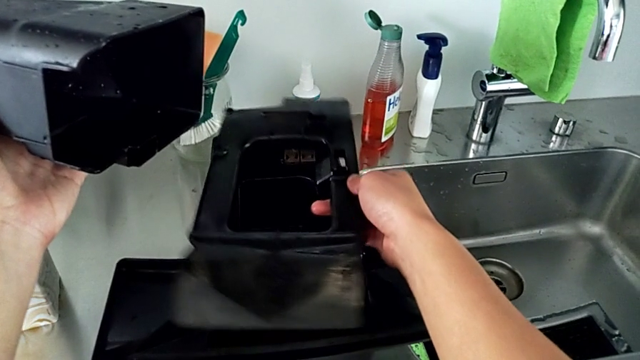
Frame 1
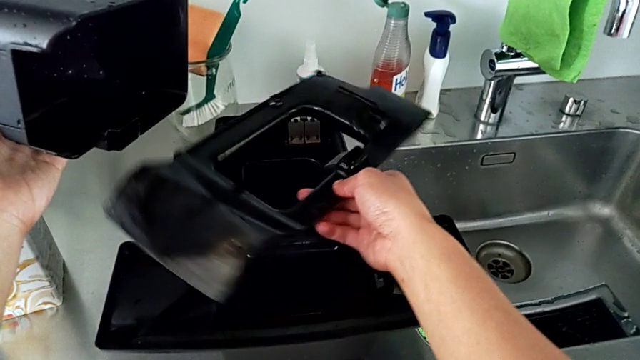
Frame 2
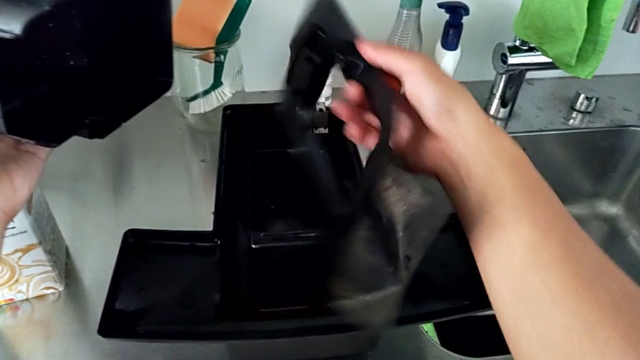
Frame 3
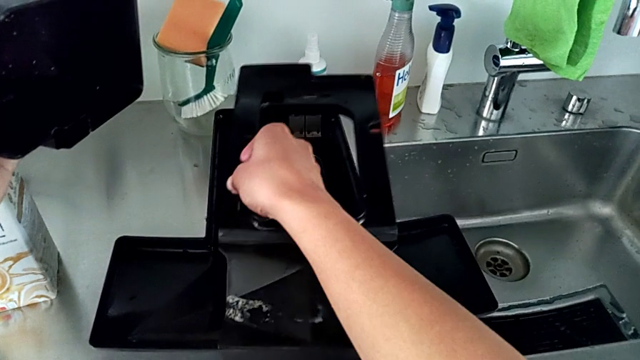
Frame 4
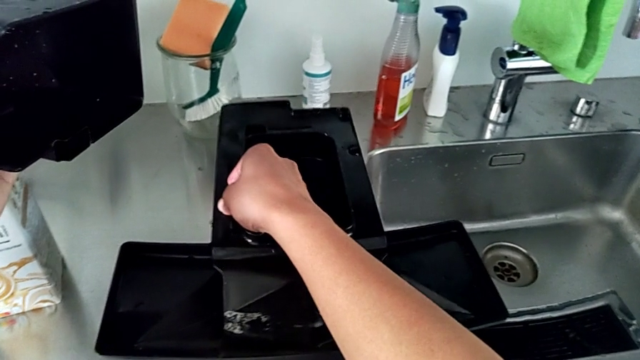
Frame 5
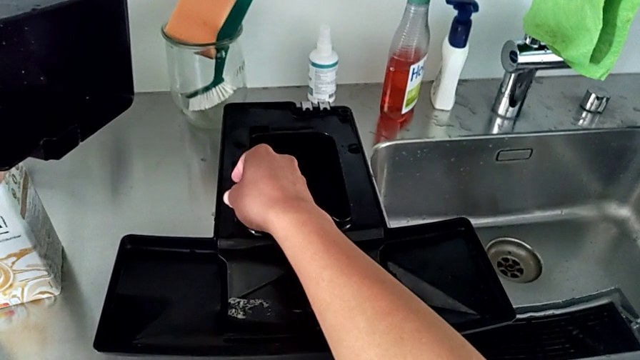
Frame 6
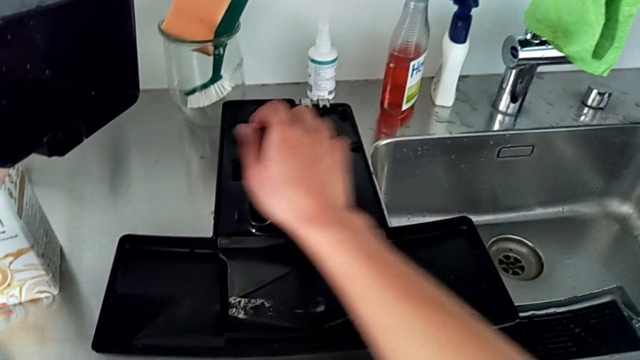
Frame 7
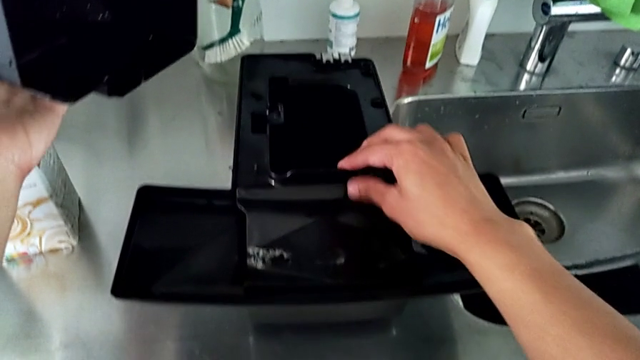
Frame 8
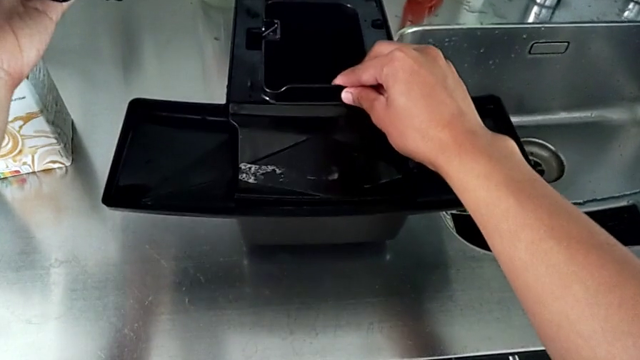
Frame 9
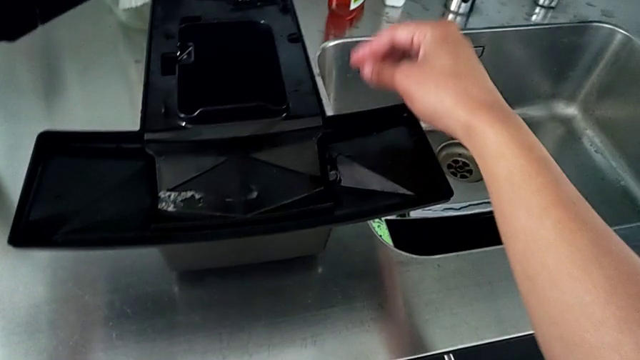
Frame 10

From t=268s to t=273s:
The camera wearer is assembling the drip tray cover. They keep wrongly flipping the black drip tray, repeatedly mistaking the right side of the cover.

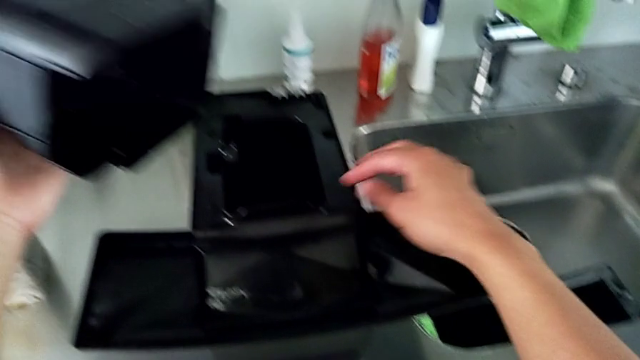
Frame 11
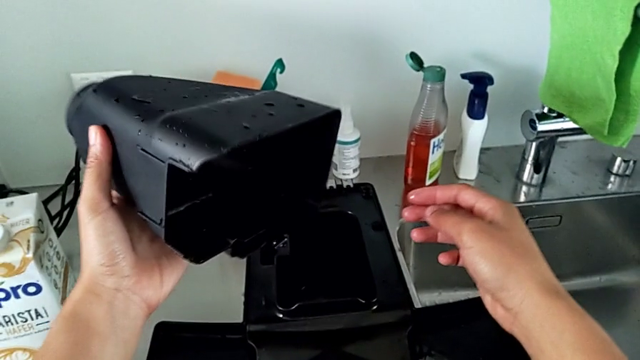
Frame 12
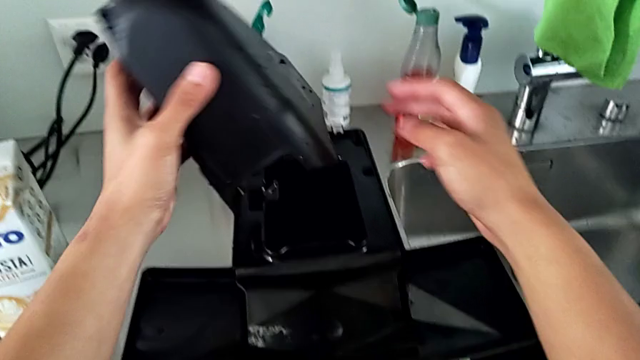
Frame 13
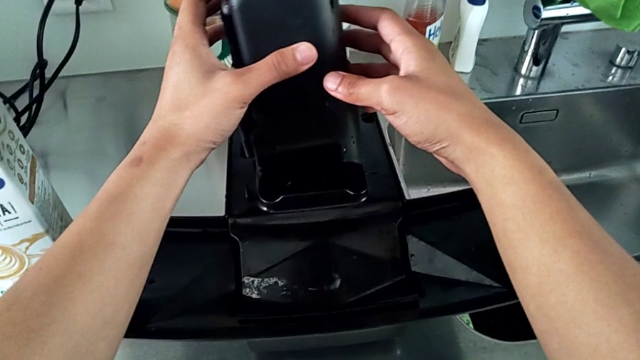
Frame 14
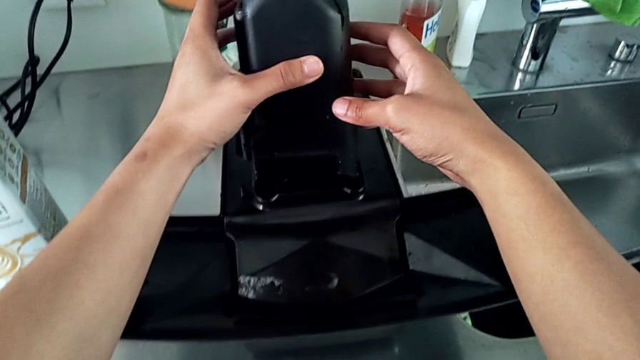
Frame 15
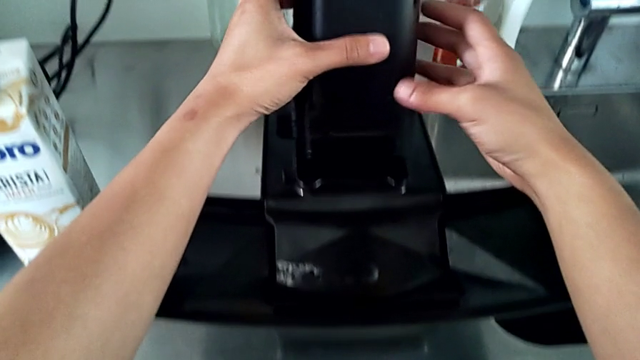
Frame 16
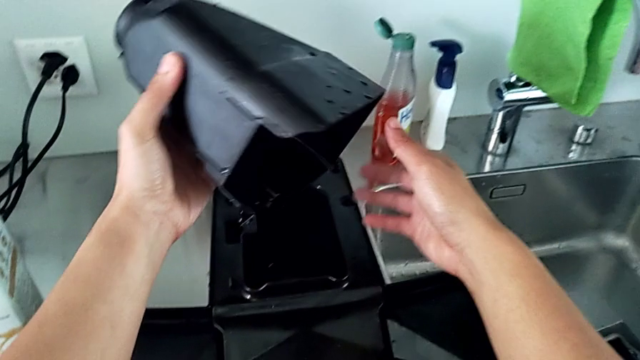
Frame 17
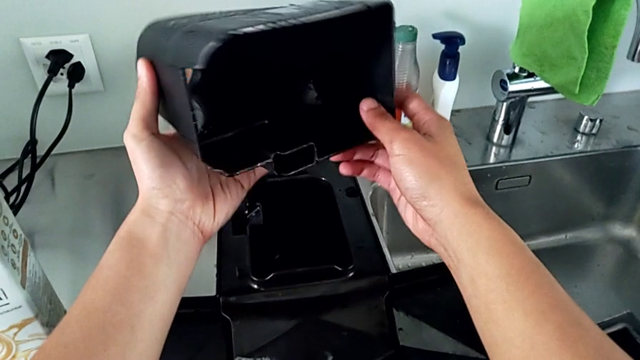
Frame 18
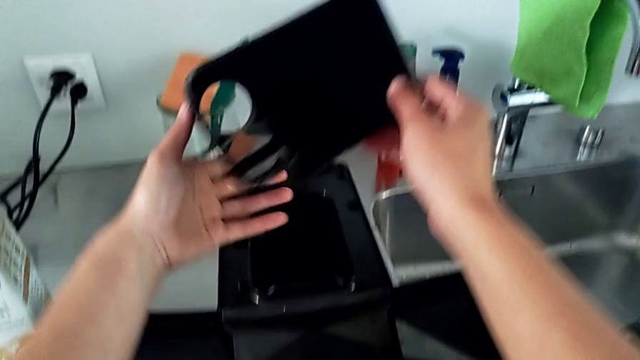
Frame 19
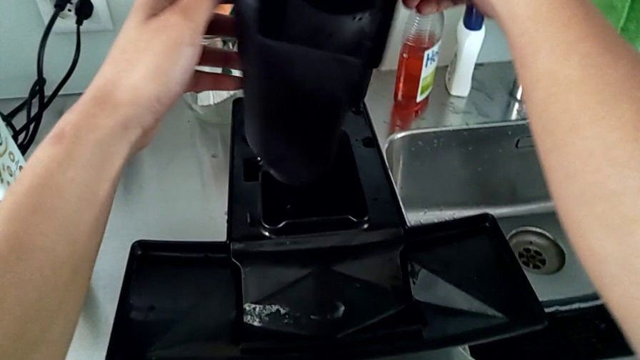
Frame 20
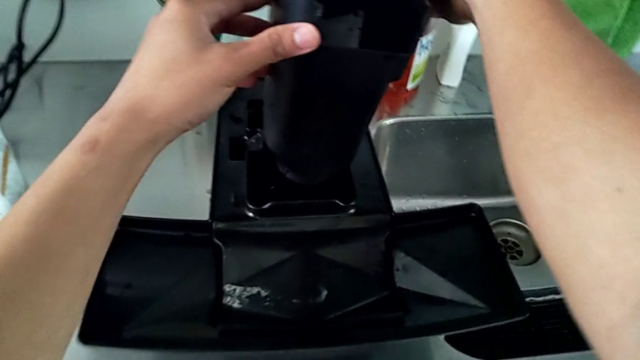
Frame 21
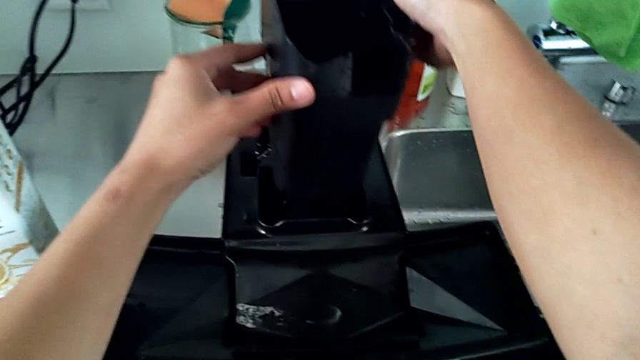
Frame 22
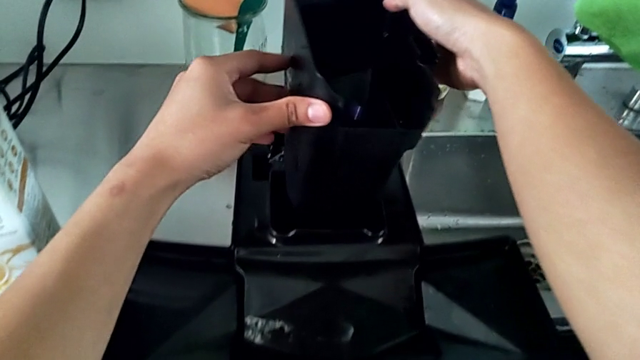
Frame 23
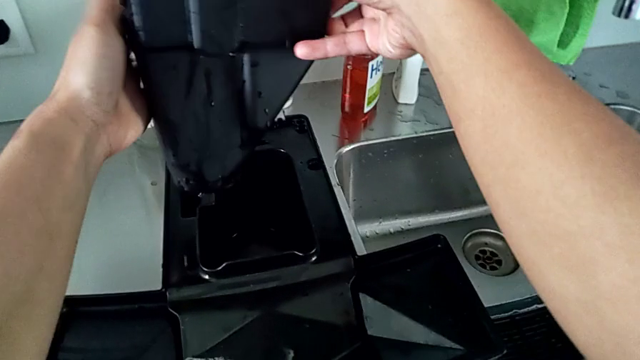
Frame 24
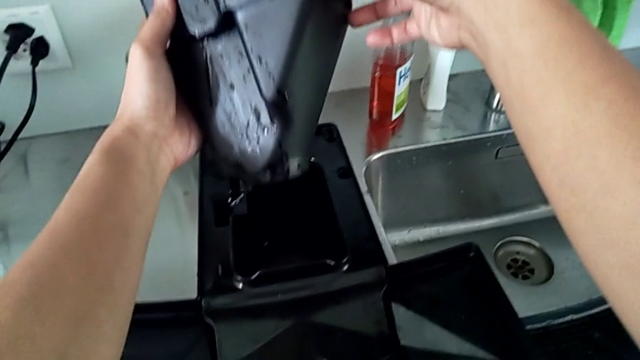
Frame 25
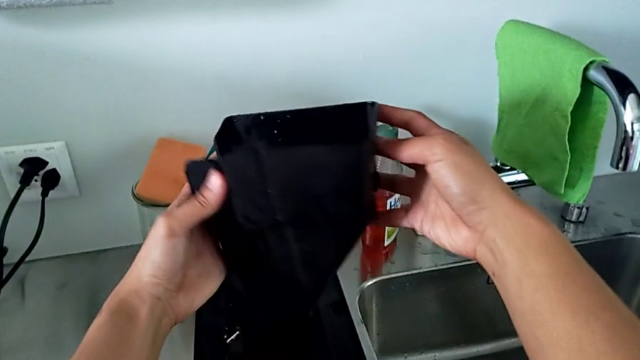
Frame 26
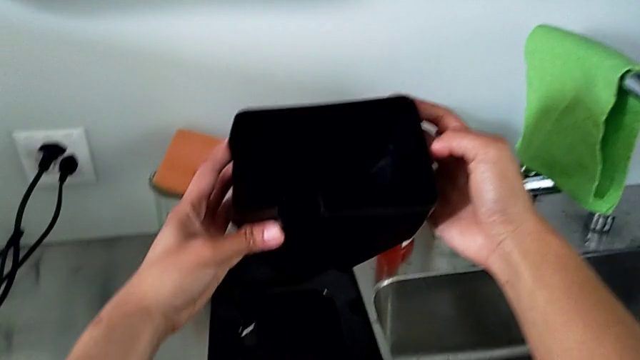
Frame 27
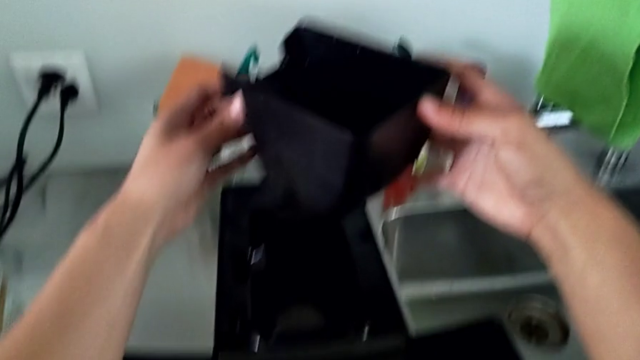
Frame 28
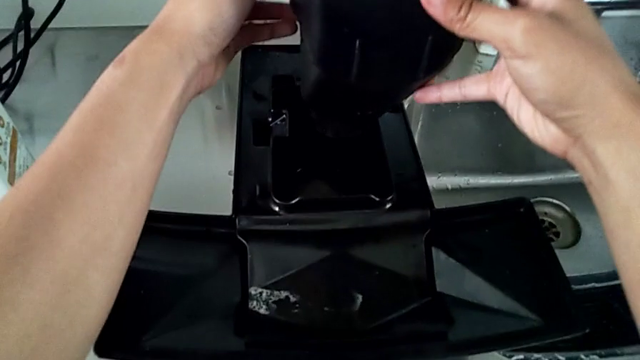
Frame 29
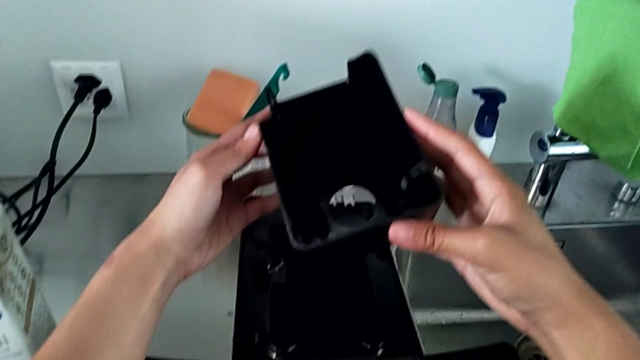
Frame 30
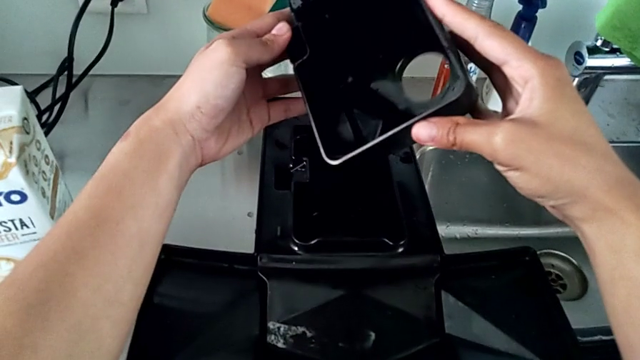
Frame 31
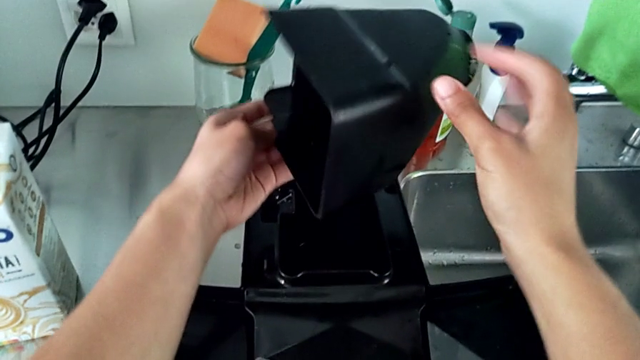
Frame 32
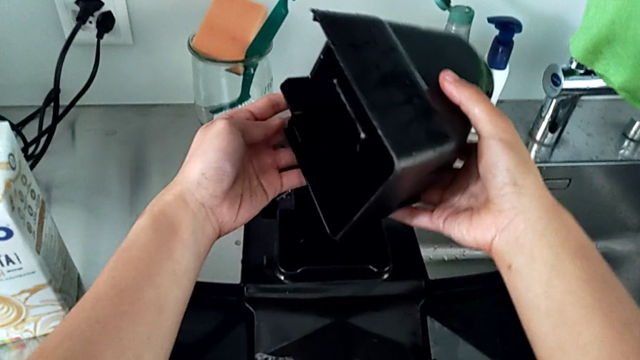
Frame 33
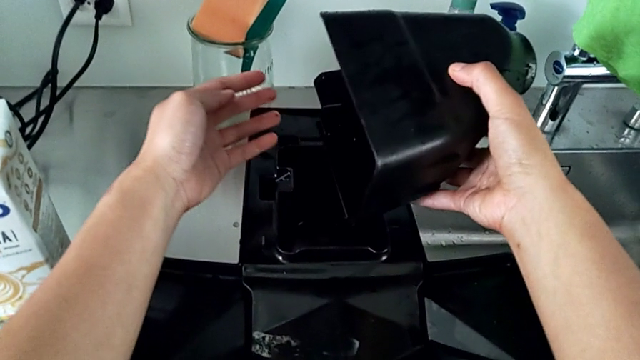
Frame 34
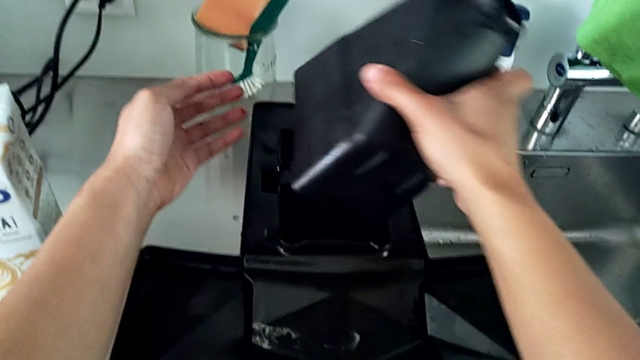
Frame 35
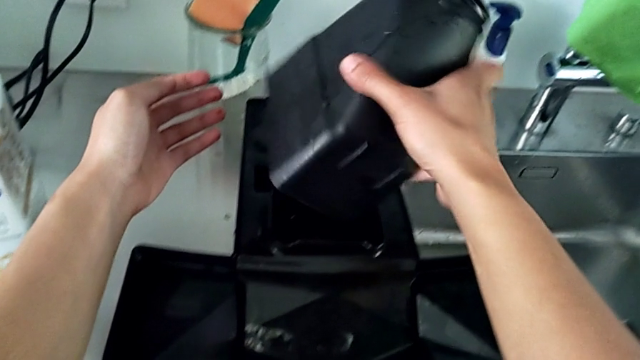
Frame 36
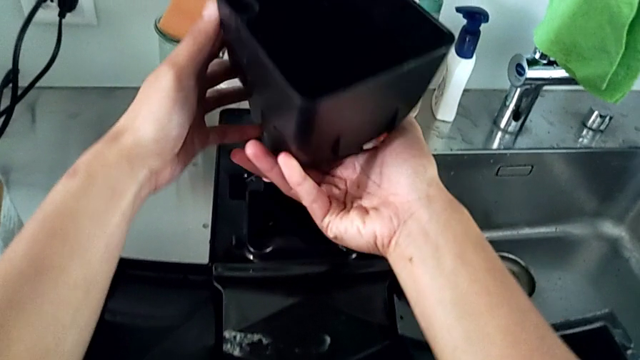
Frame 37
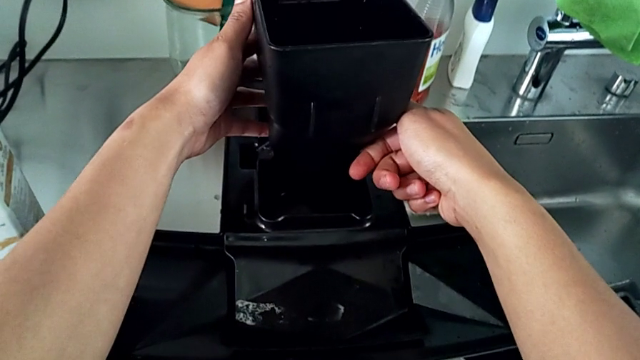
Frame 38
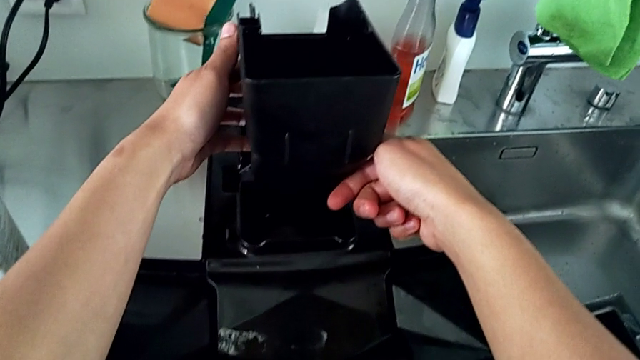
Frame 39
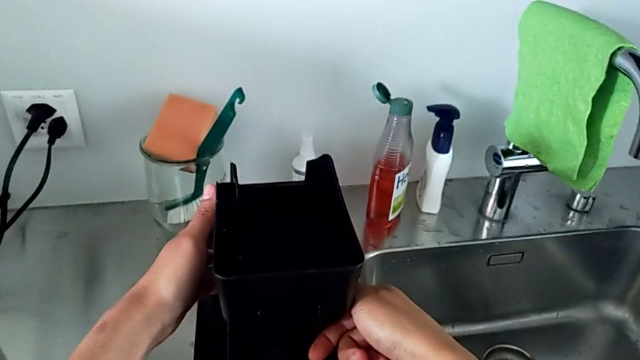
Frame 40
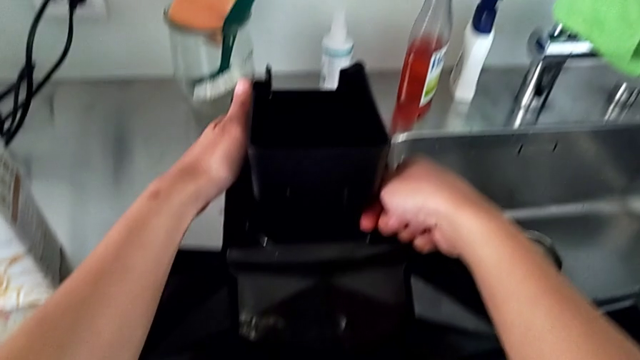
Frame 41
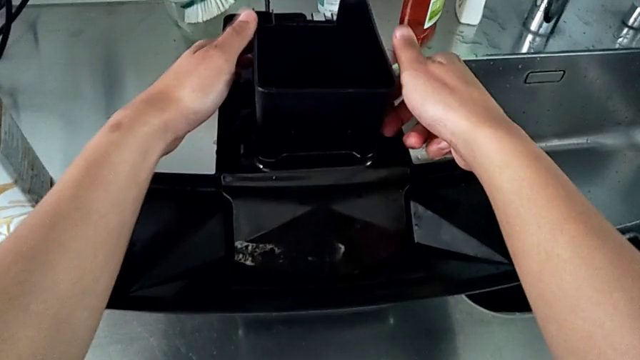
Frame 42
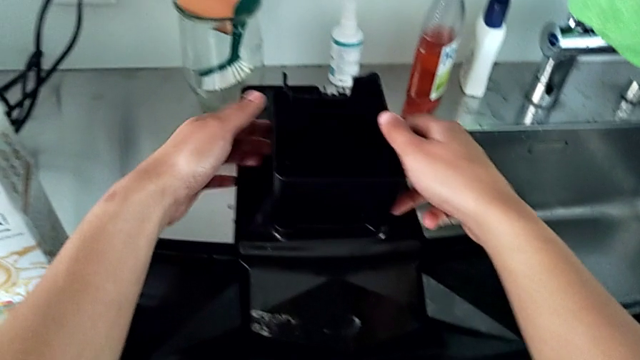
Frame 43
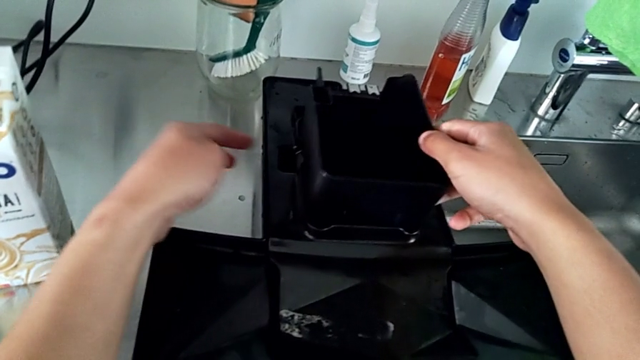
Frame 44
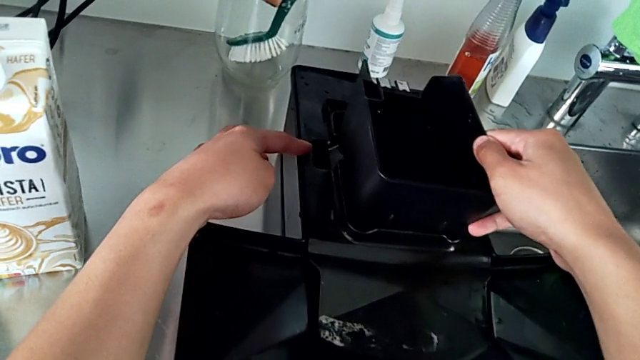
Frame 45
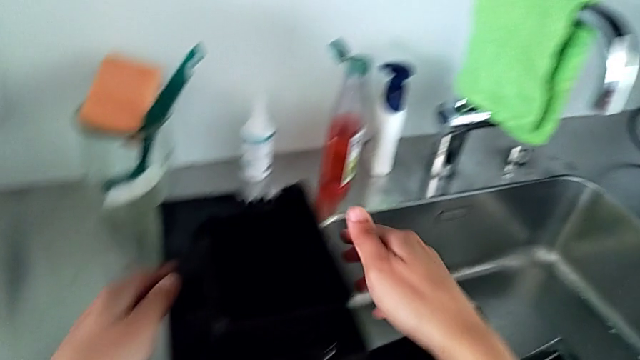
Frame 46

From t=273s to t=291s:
The camera wearer assembles the black container back to the drip tray. They align the black capsule container, rotate it and insert it.
